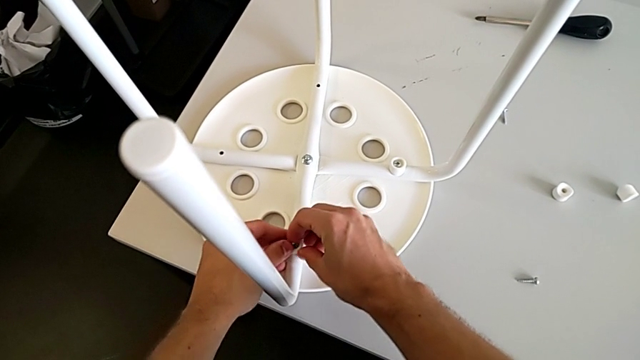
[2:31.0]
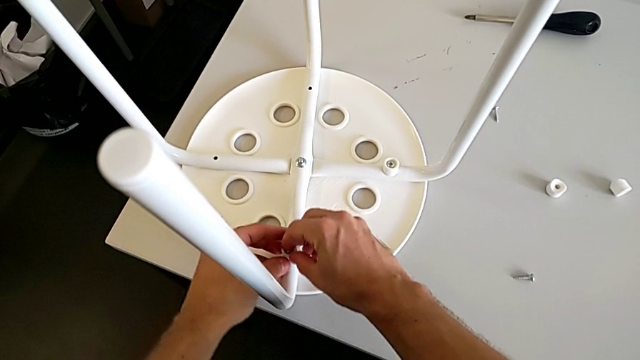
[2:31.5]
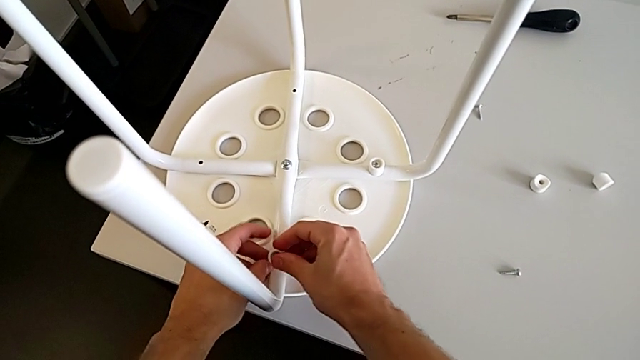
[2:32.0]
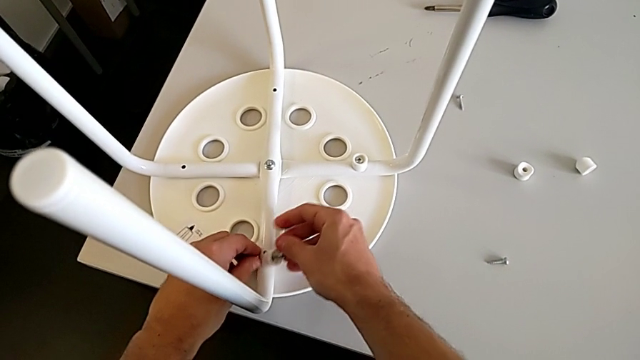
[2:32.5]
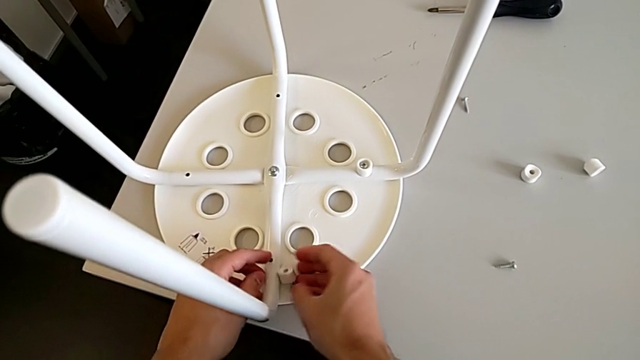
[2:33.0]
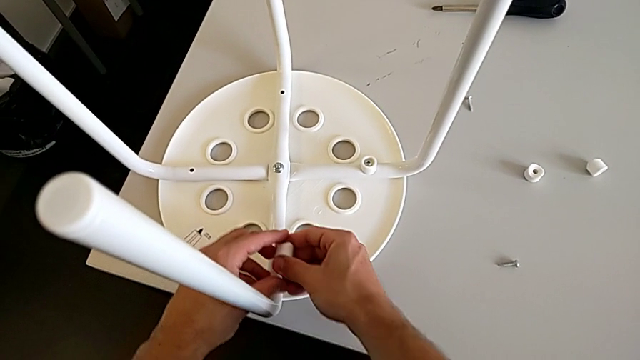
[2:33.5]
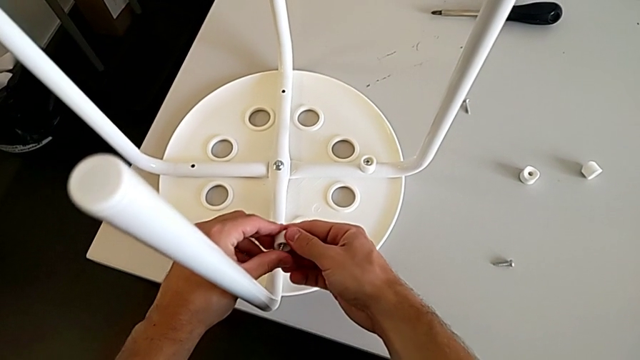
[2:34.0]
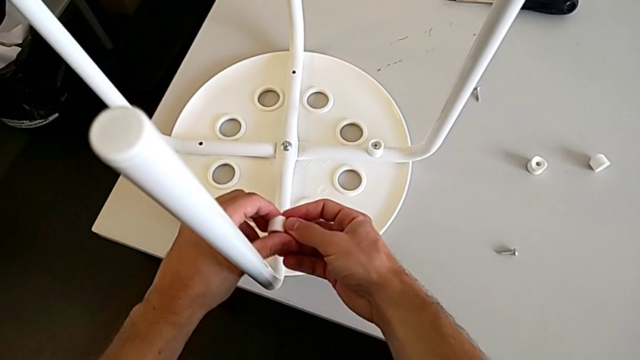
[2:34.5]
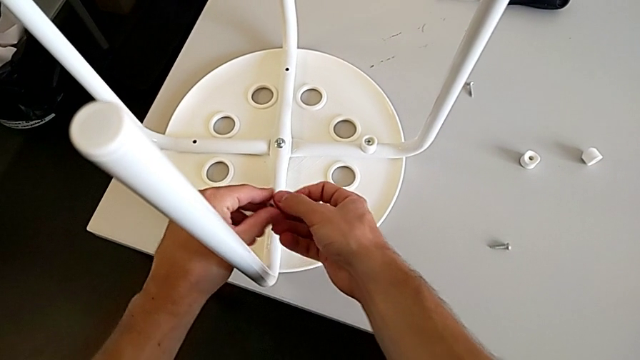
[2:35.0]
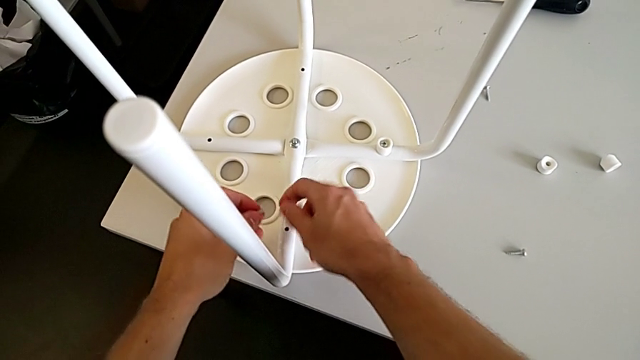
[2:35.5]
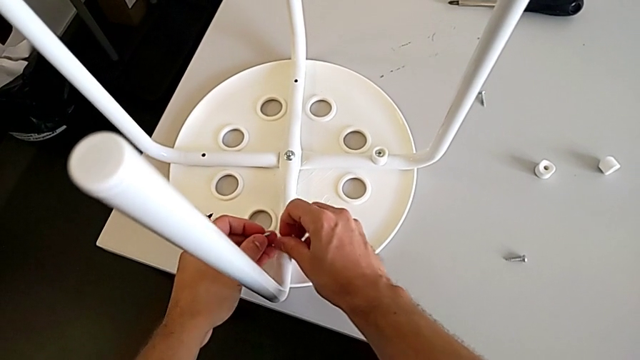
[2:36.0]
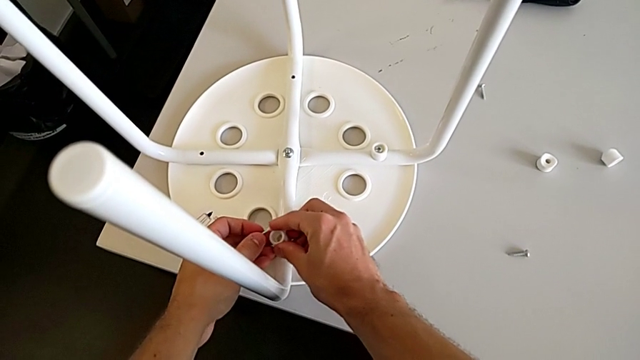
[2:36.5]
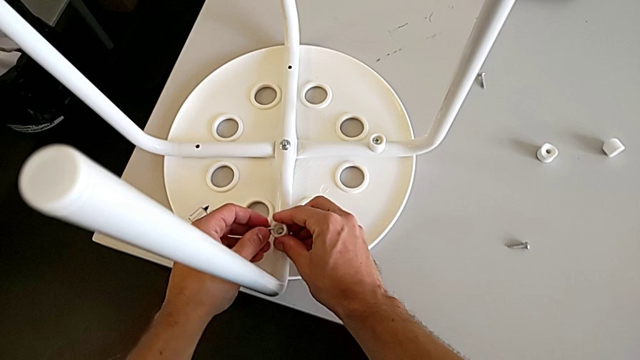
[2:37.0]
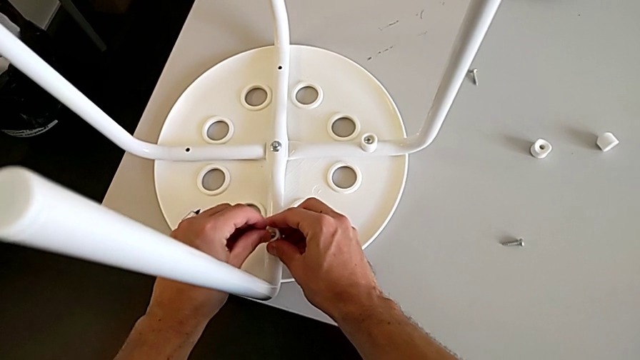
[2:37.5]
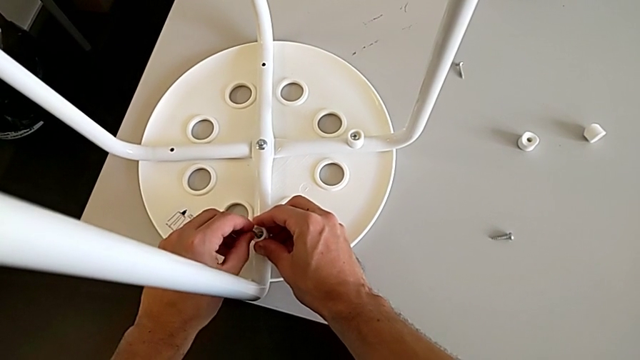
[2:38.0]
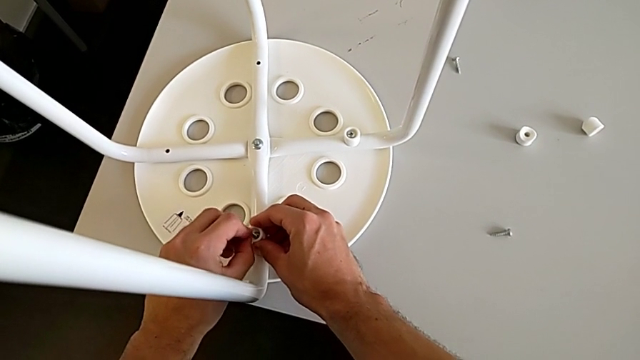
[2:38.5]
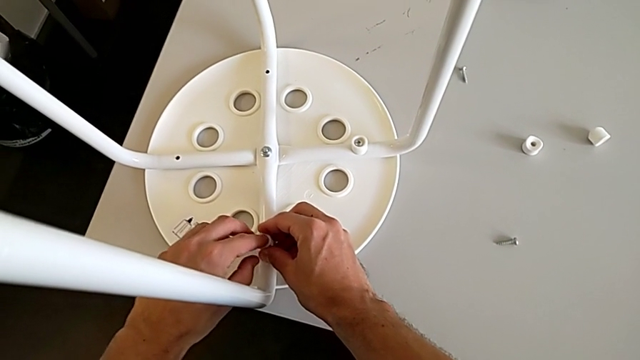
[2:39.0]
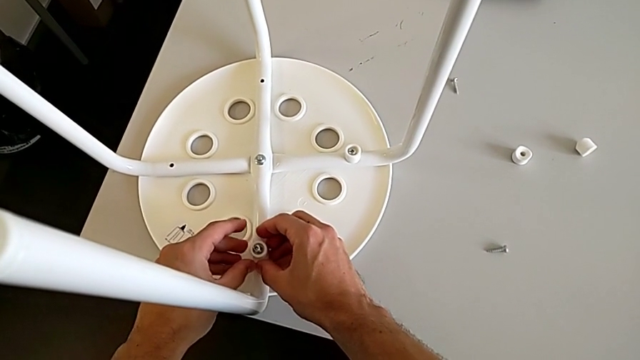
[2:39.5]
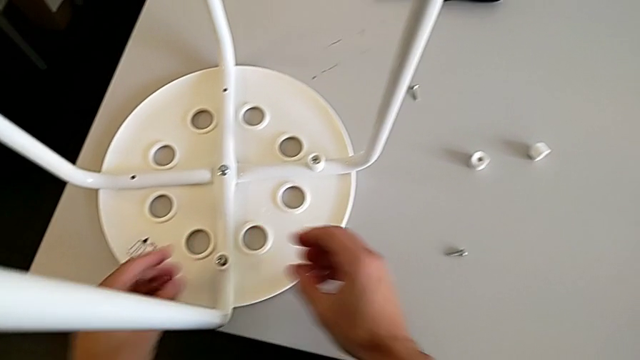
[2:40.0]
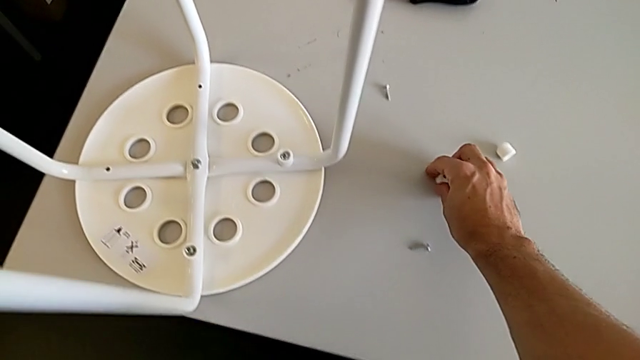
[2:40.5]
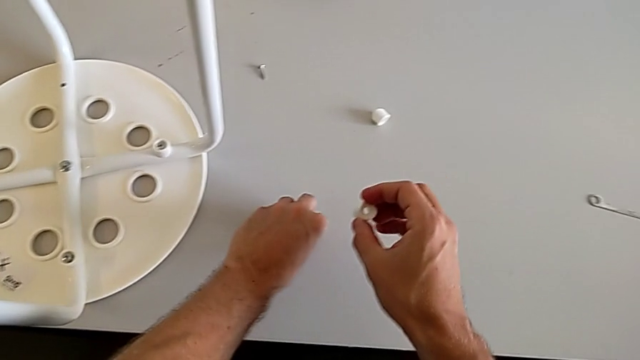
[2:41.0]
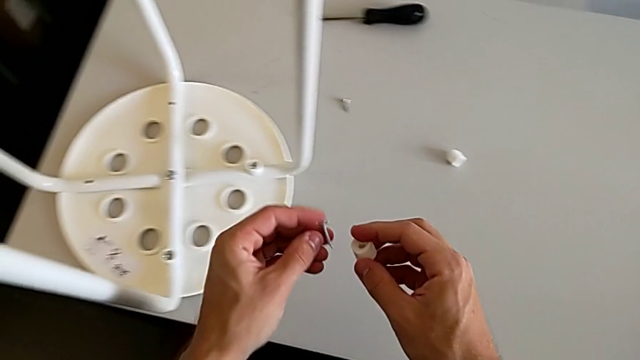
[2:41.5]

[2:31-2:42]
The camera wearer is assembling the seat board with the leg frame. They wrongly drop the screw, which slips off their hands, grab the screw, grab the washer, withdraw the screw, align the washer, insert the screw, grab the washer and grab the screw.

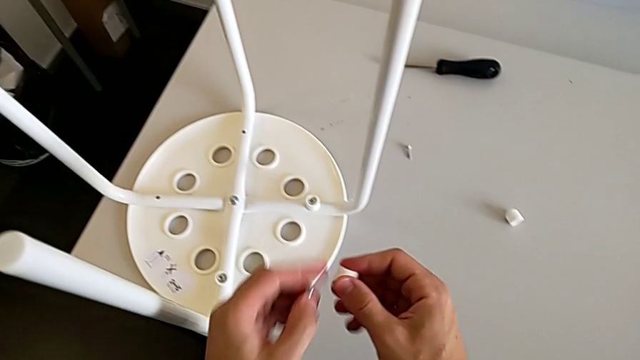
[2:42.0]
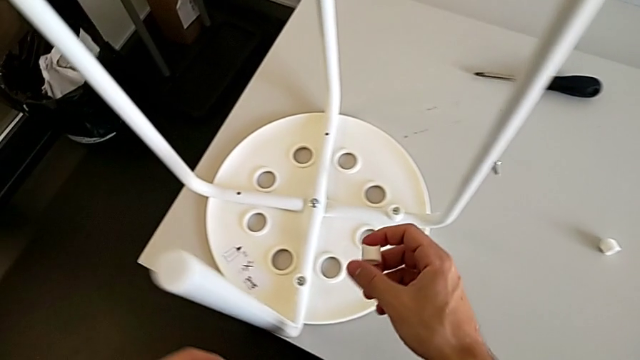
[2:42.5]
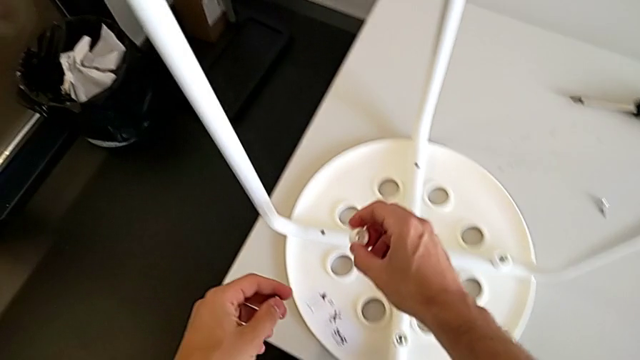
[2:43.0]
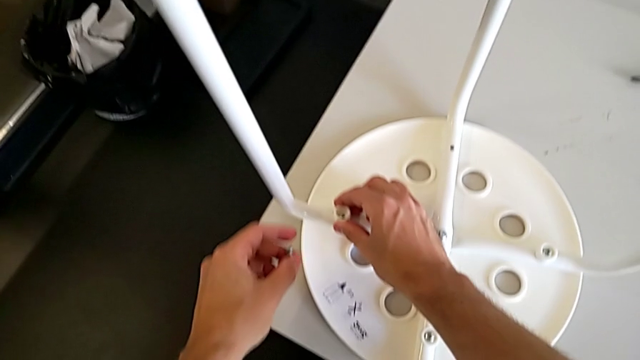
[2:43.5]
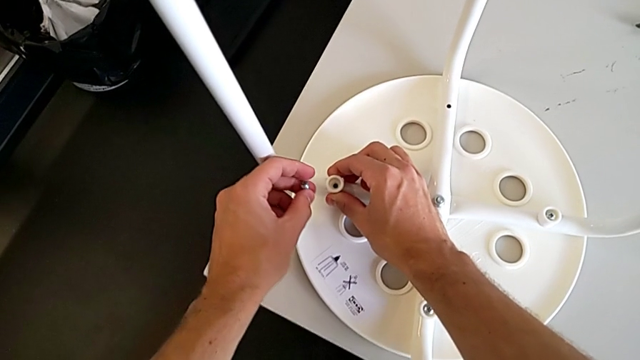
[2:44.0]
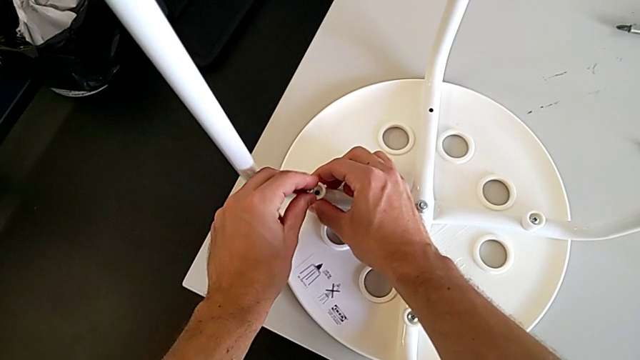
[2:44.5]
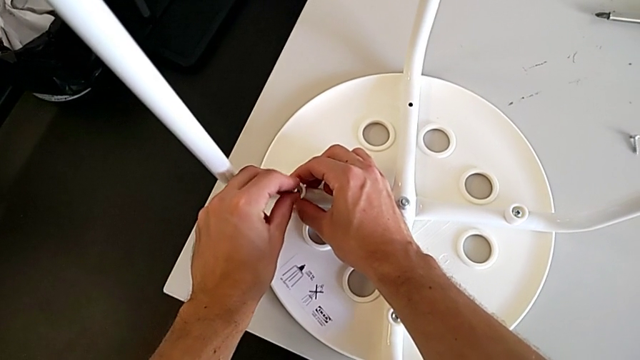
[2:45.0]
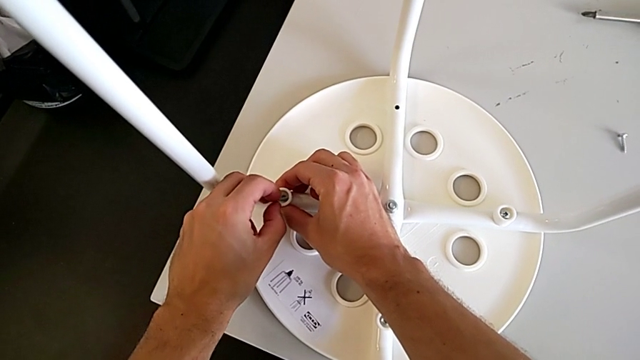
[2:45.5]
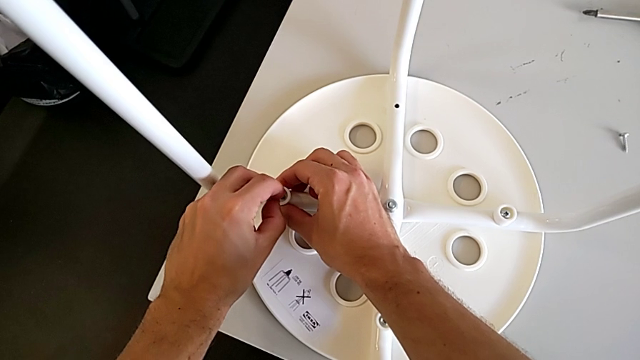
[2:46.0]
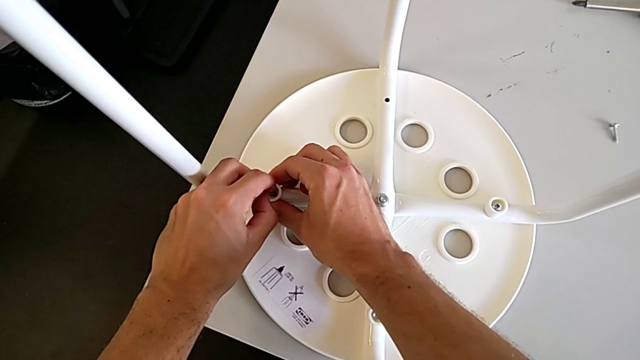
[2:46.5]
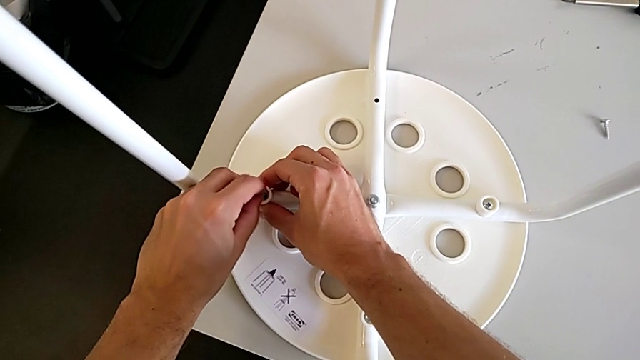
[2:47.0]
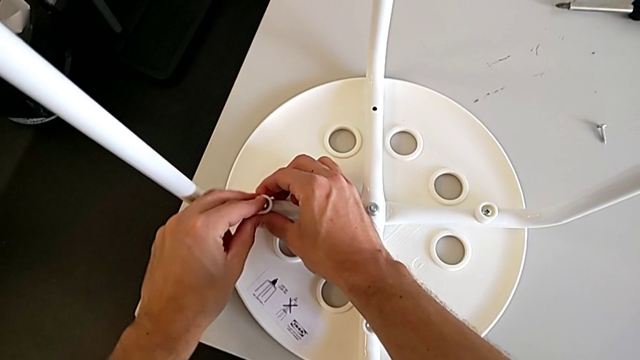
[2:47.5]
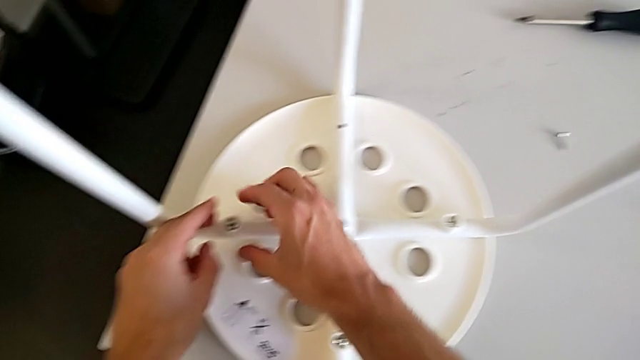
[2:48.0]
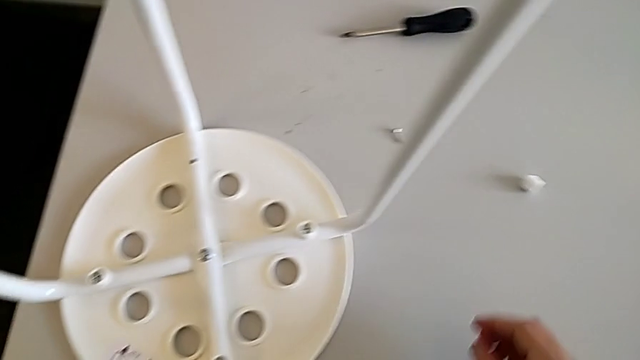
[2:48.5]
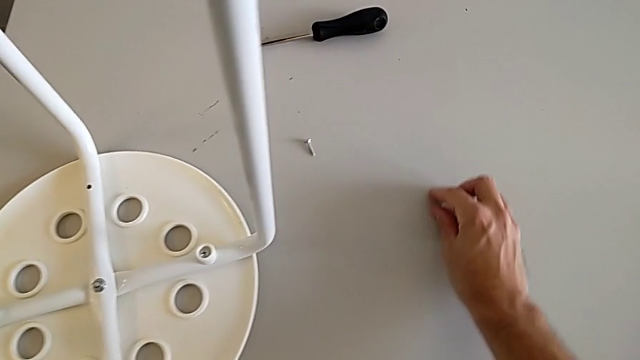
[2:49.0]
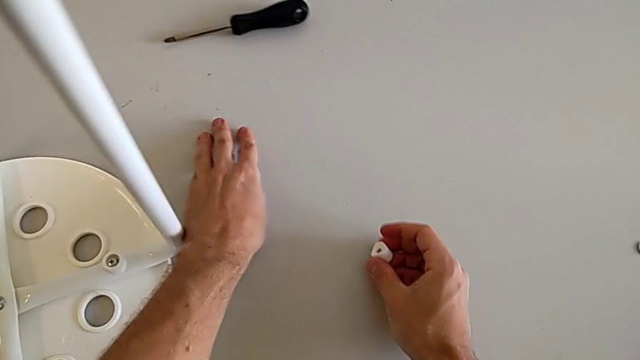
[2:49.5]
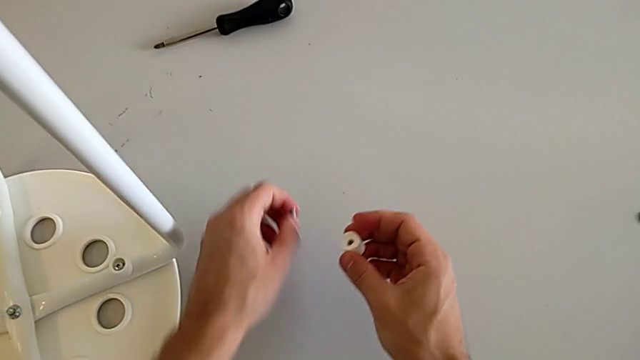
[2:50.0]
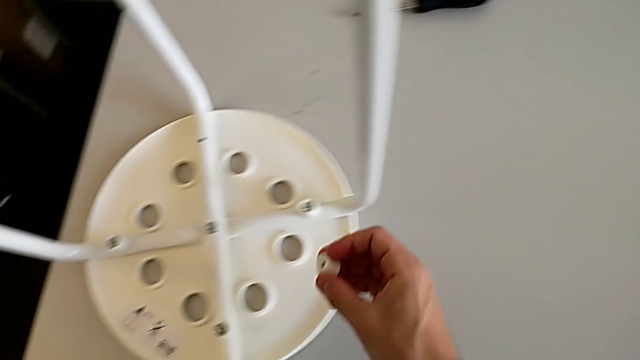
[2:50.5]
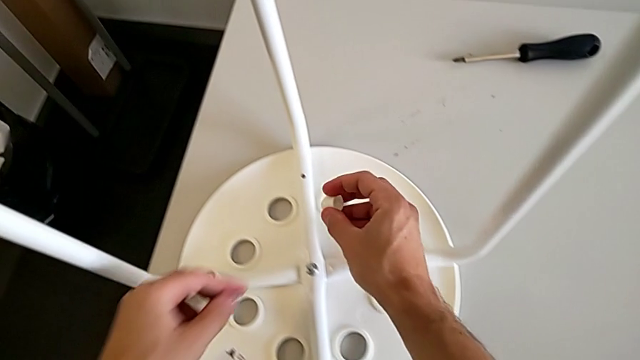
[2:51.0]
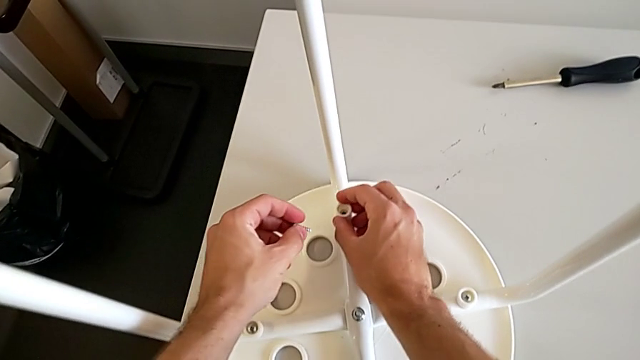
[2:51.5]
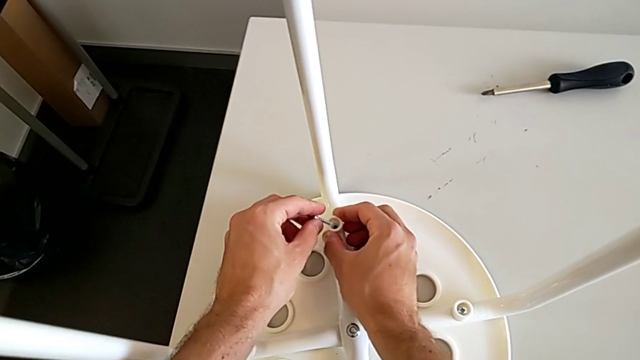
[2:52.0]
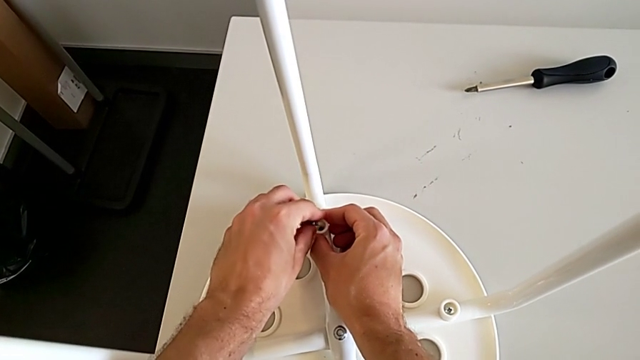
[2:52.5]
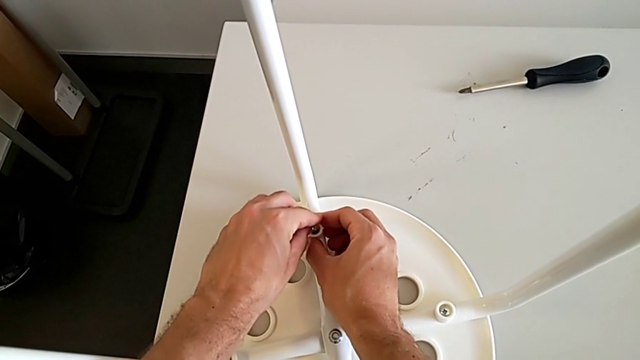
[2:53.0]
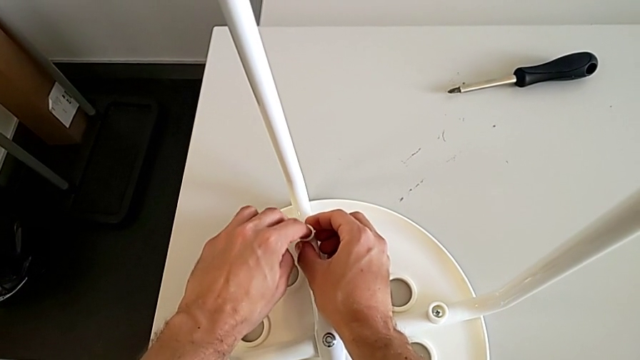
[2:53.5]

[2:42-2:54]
The camera wearer is assembling the seat board with the leg frame. They align the washer, insert the screw, grab the washer, grab the screw, align the washer and insert the screw.
